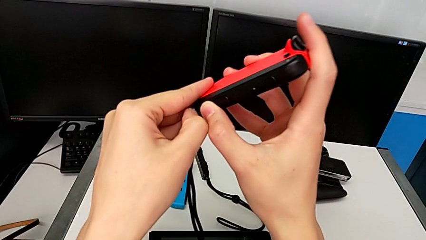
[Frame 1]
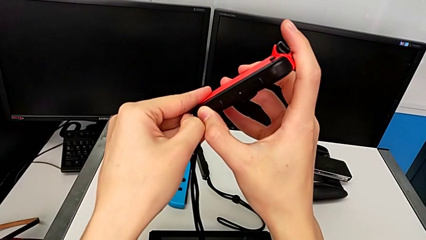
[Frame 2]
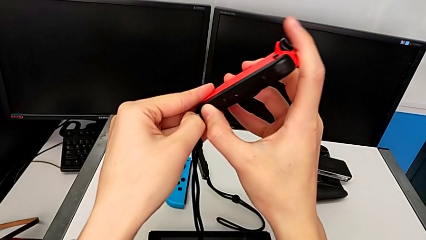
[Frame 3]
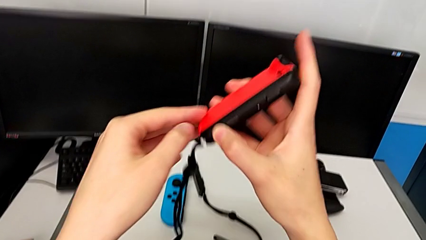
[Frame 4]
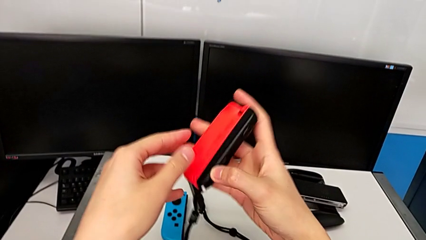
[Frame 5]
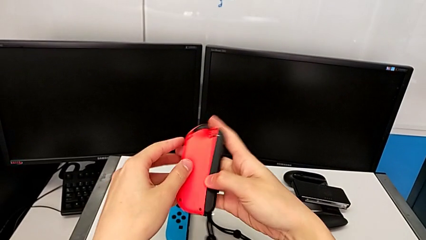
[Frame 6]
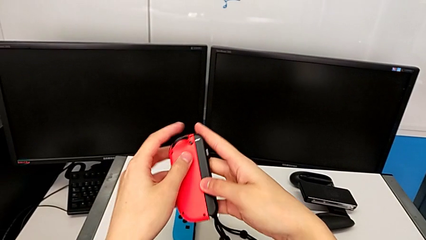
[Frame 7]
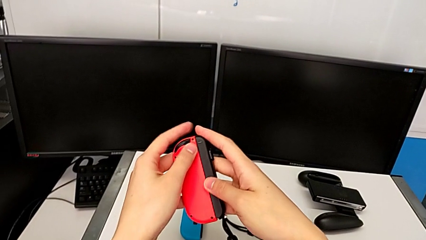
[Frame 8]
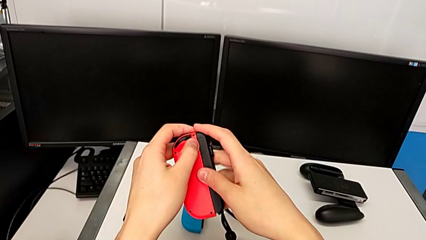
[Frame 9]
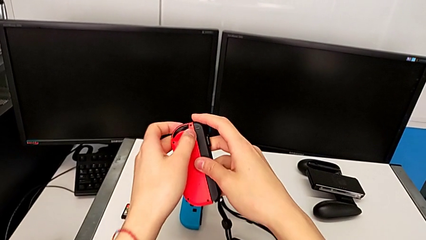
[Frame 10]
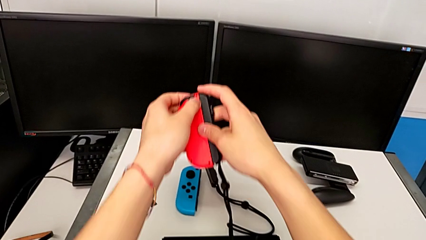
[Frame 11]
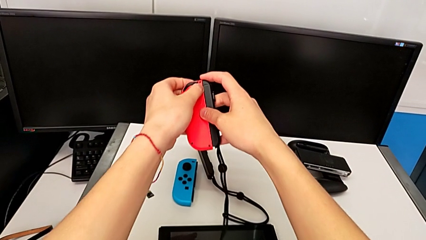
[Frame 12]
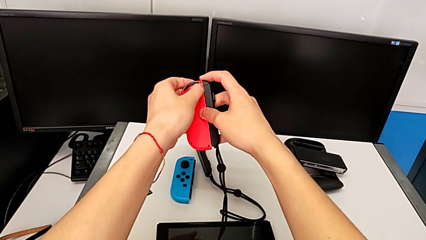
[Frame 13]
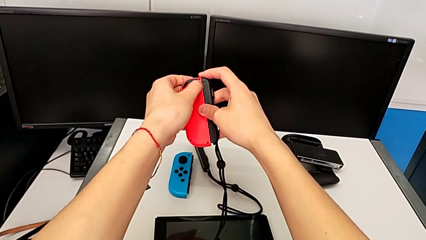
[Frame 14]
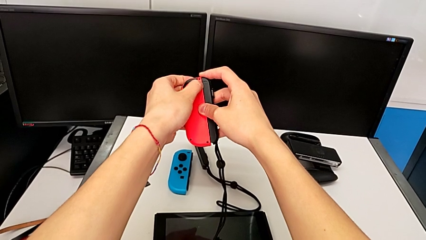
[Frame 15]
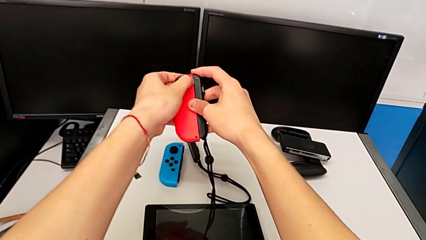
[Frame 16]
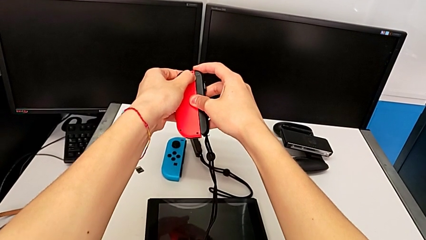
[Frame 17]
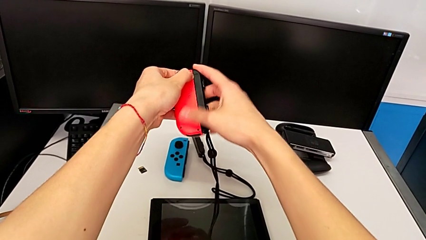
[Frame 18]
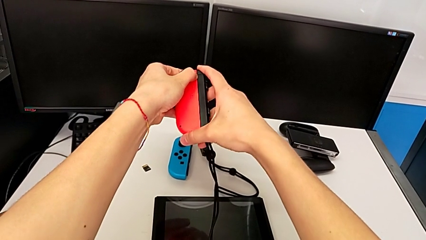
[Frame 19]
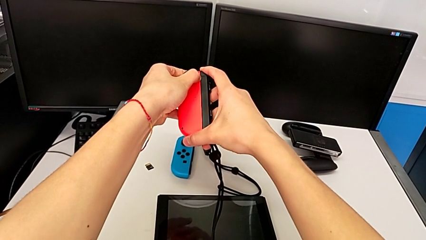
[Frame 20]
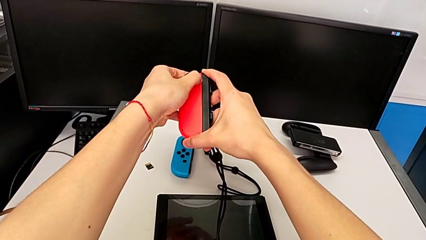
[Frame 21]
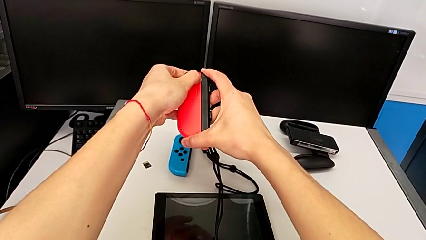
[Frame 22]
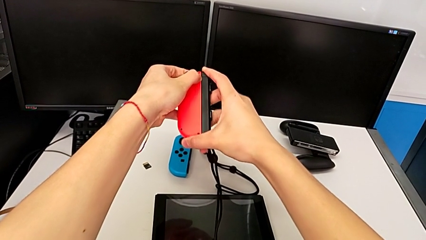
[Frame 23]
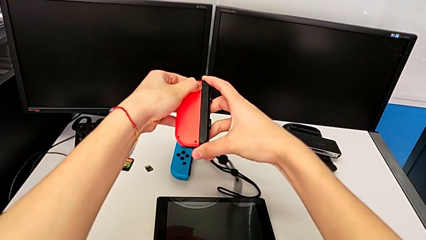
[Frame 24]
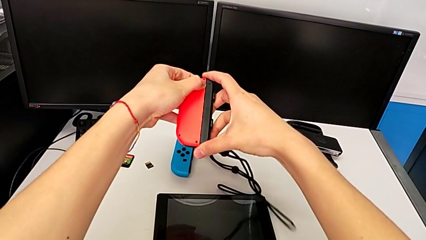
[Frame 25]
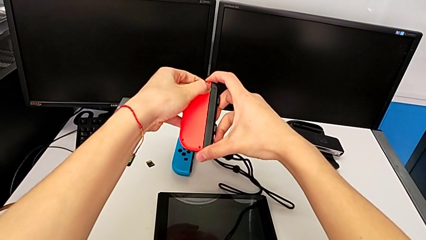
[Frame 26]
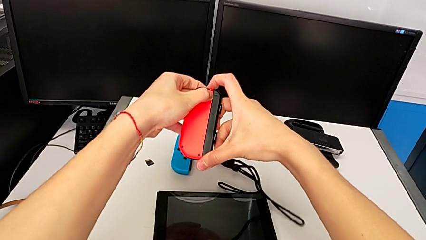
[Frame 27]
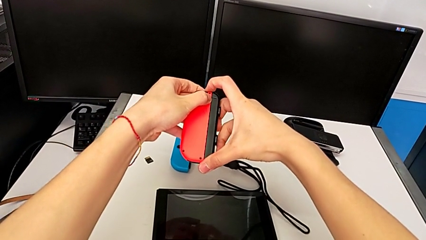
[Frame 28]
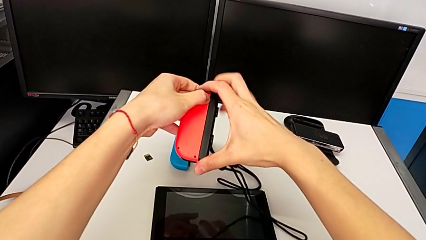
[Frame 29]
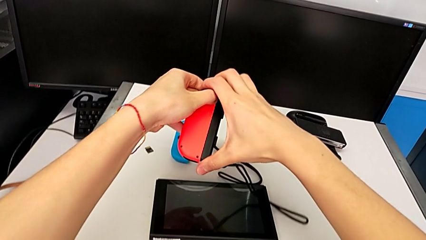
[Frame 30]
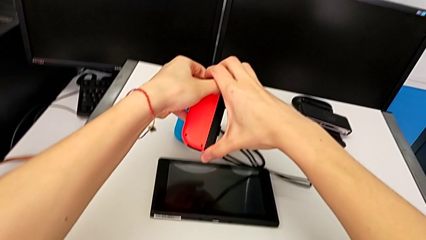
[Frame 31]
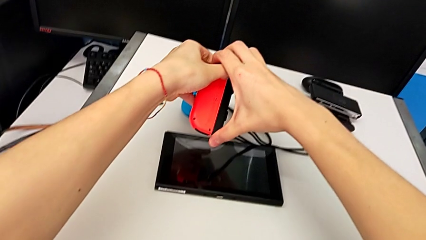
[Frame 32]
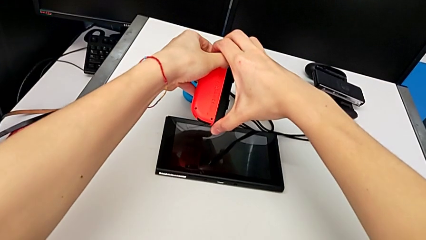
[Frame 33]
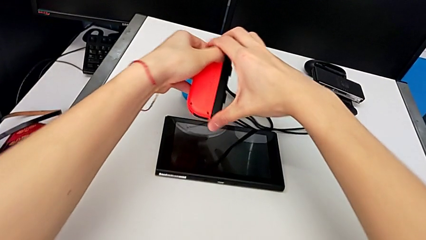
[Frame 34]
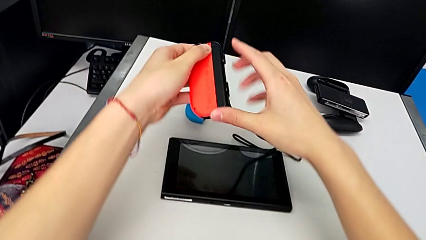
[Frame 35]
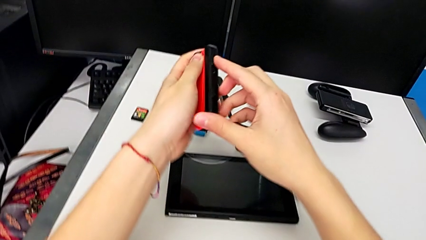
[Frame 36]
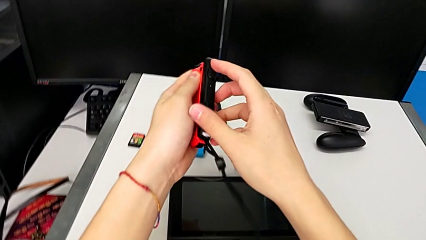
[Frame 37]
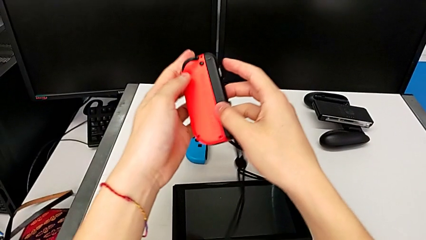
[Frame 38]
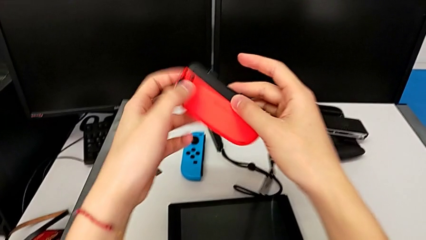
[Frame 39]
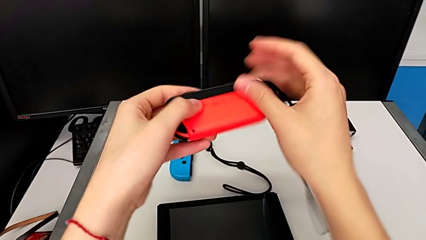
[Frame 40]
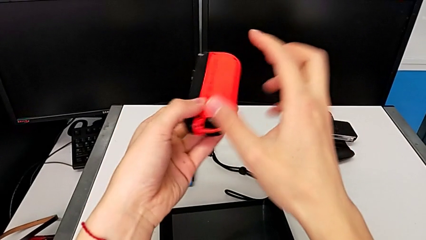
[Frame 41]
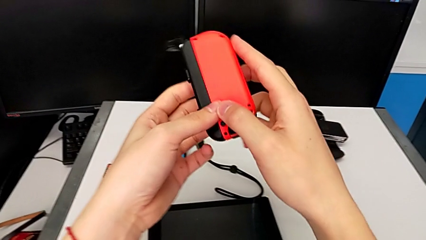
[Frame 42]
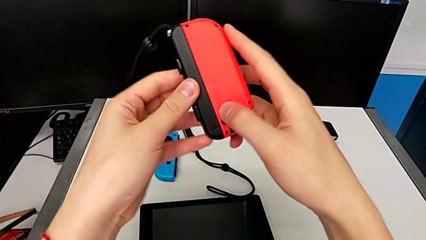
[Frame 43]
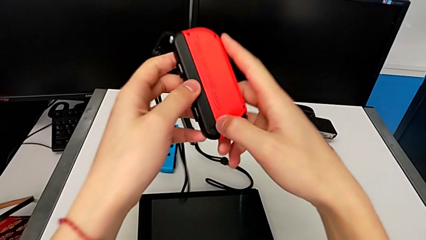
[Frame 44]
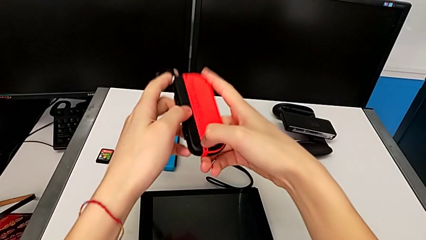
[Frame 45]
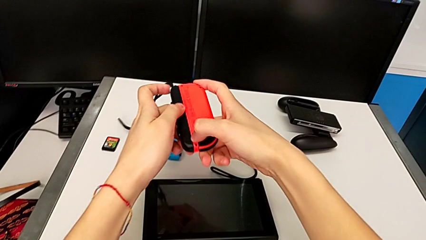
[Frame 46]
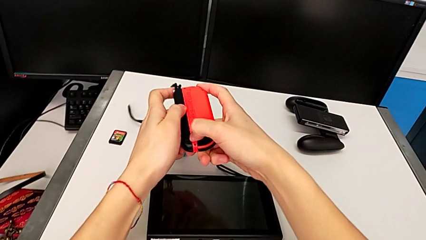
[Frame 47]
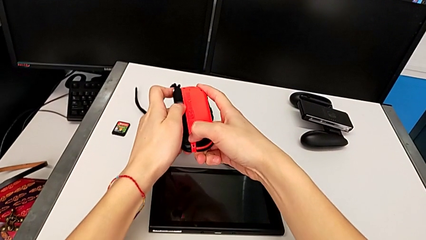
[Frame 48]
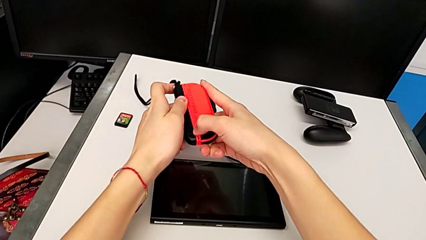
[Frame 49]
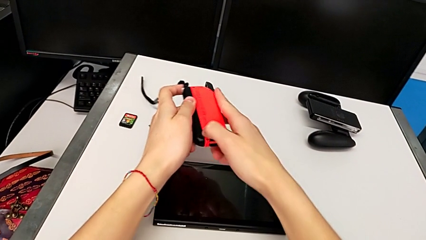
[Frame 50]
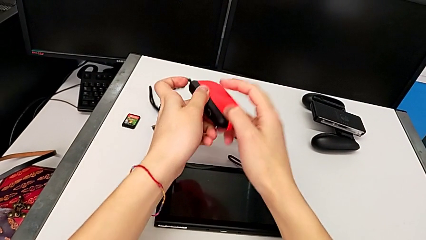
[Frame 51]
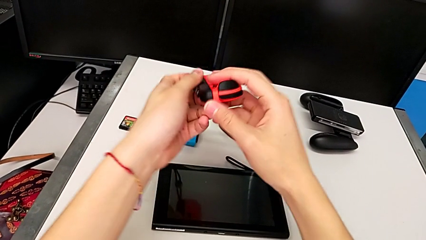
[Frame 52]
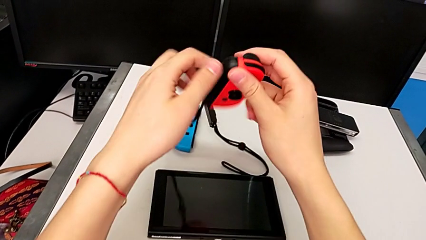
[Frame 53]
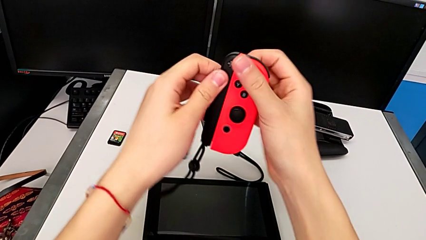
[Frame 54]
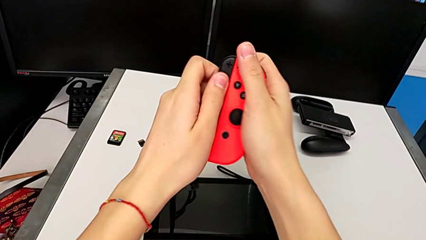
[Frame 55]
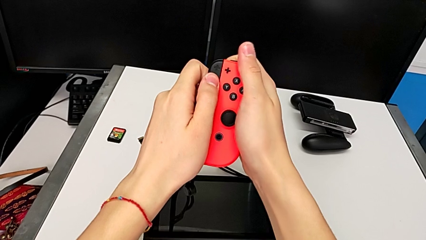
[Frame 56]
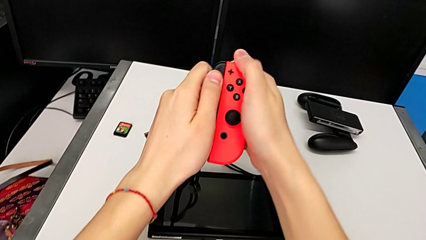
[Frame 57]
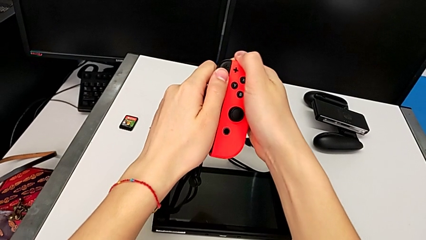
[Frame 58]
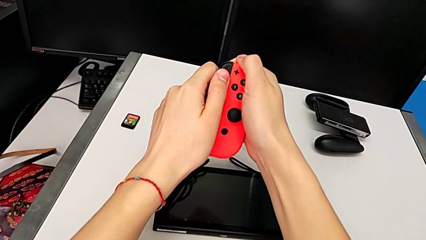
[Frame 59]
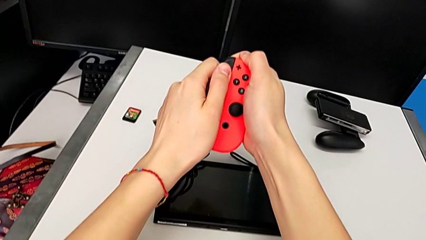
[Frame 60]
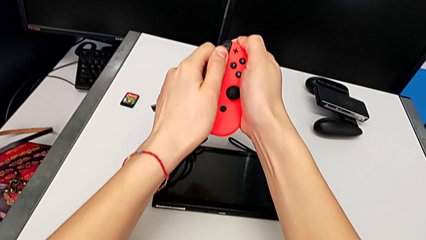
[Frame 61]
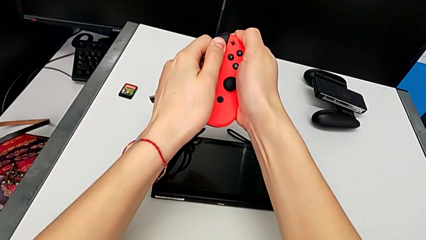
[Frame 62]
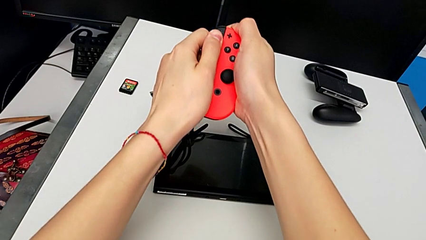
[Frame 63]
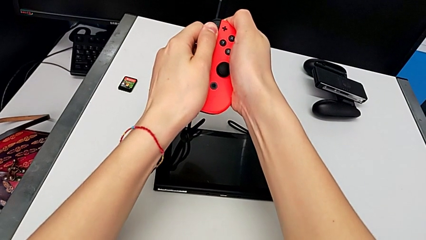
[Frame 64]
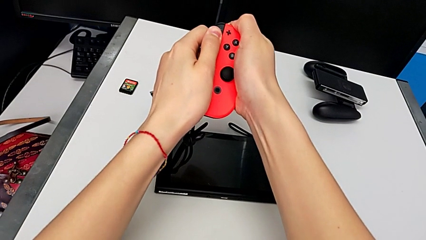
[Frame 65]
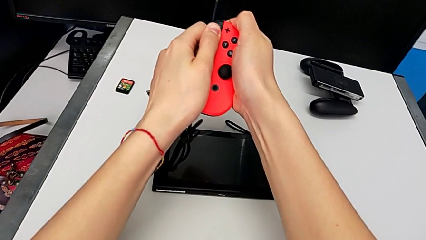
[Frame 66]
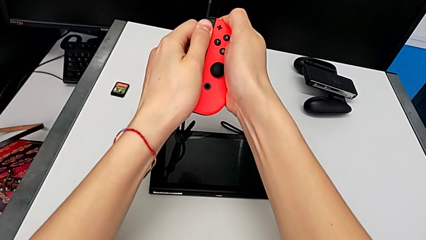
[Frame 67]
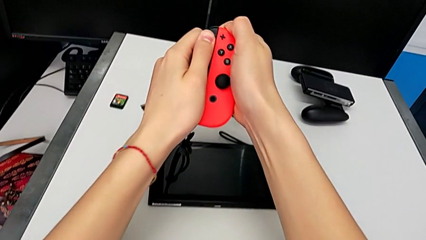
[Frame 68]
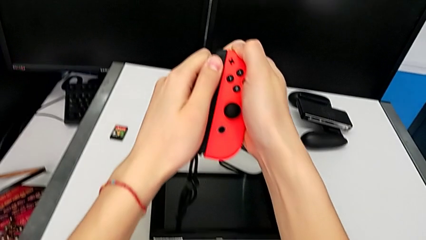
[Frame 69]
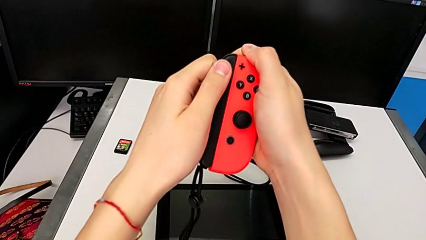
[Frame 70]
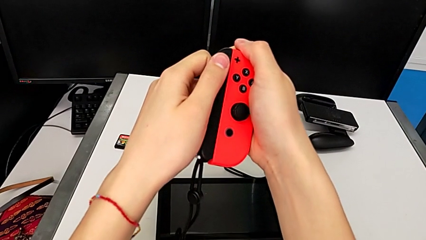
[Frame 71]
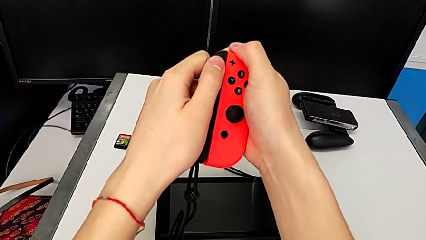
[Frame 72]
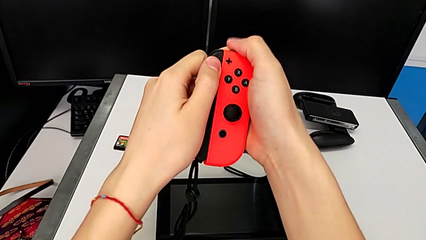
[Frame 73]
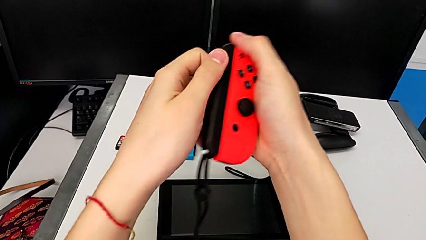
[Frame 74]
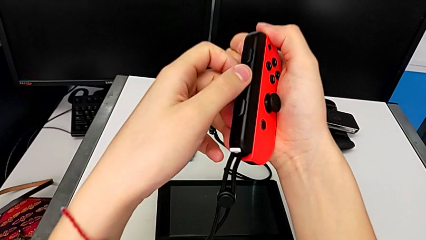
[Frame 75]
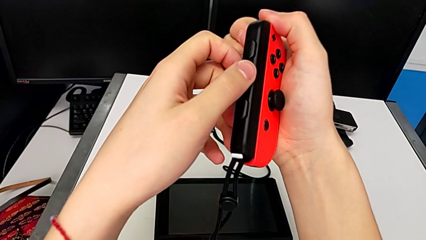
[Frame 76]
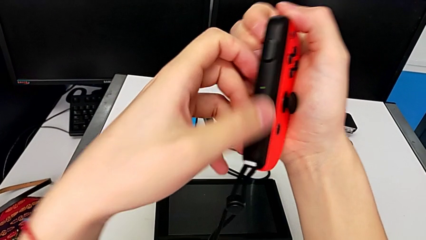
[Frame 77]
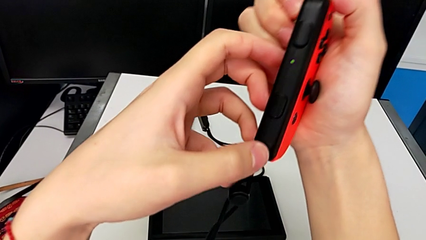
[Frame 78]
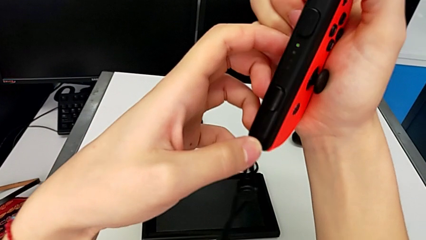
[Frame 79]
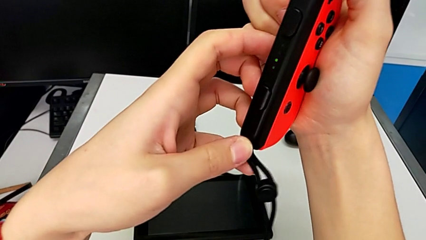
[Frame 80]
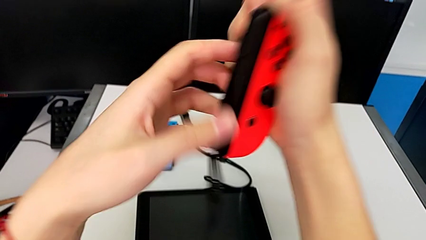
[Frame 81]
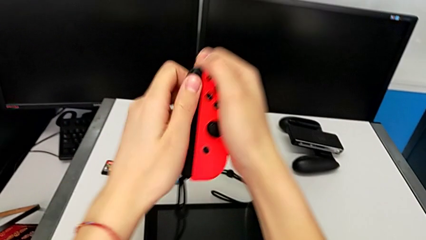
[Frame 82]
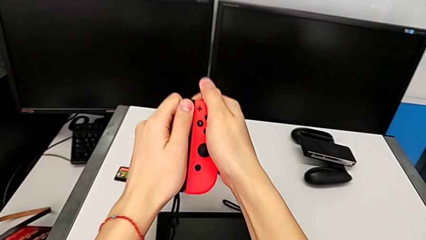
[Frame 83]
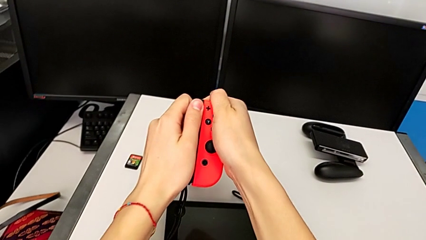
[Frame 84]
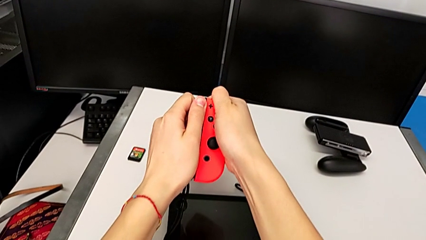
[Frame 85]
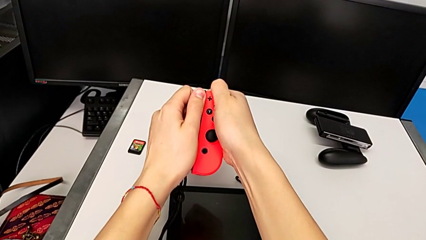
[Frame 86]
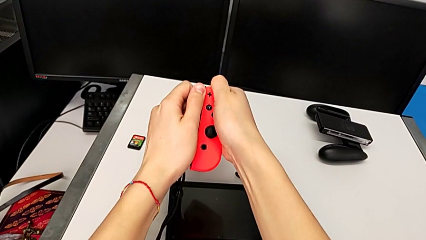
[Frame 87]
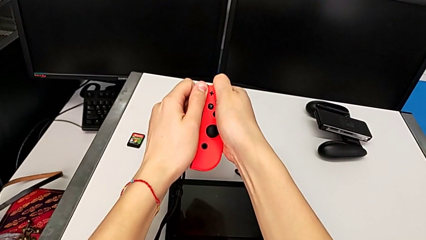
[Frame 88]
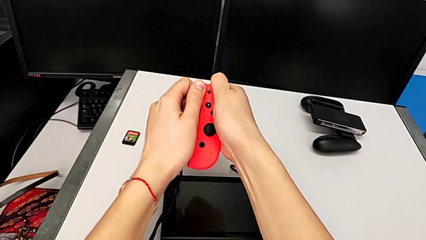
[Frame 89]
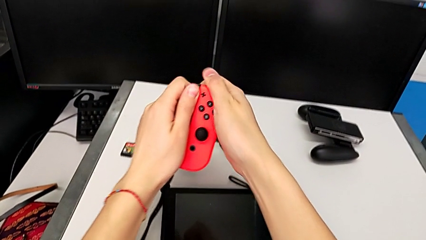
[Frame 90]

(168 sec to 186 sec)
The camera wearer is detaching the red Joy-Con from the Joy-Con strap. They pull the Joy-Con strap lock twice, hold the red Joy-Con controller, press the release button, not being able to disassemble the Joy-Con controller, rotate the red Joy-Con controller, press the release button, not being able to unlock the red Joy-Con controller, rotate the red Joy-Con controller, wrongly press the release button and pull the Joy-Con strap, not being able to detach the Joy-Con strap from the Joy-Con controller, inspect the Joy-Con strap and wrongly pull it, not being able to detach the Joy-Con strap from the Joy-Con controller.
